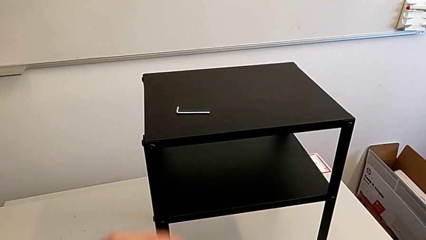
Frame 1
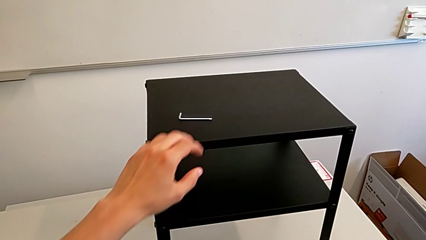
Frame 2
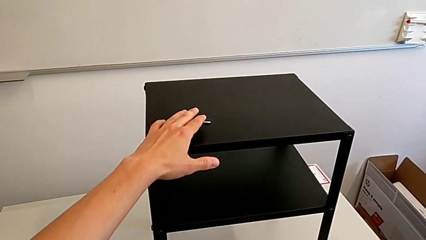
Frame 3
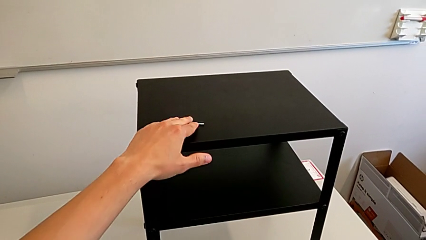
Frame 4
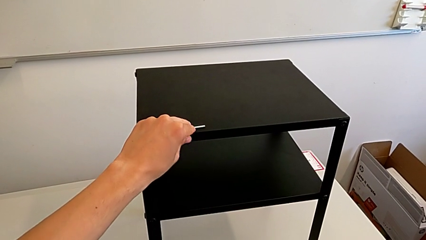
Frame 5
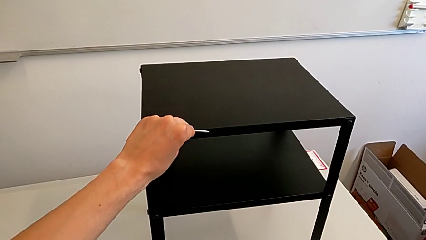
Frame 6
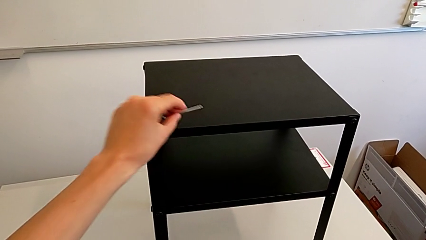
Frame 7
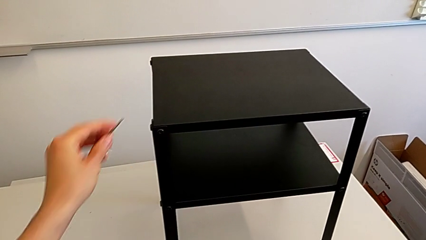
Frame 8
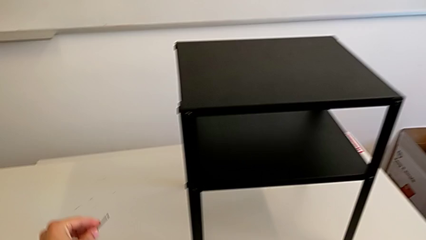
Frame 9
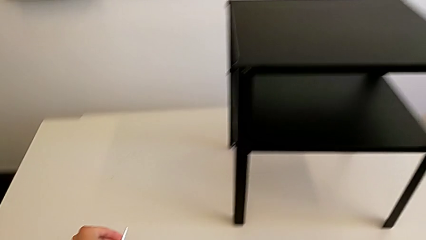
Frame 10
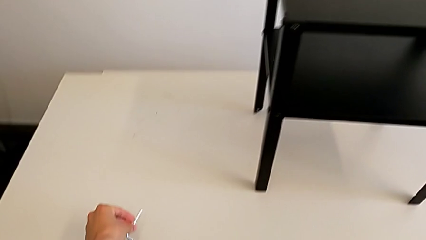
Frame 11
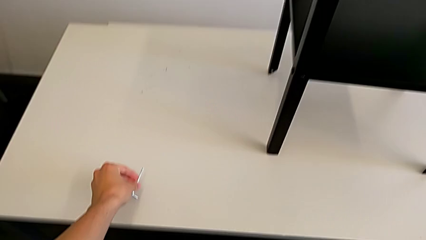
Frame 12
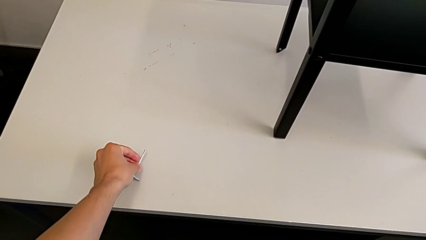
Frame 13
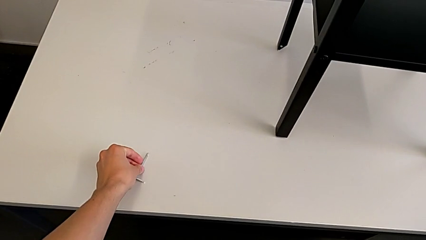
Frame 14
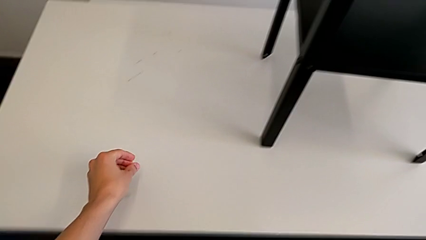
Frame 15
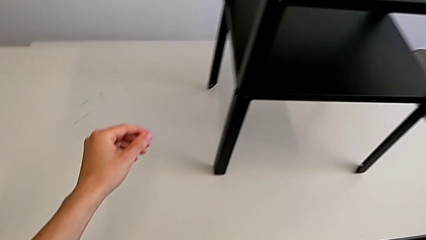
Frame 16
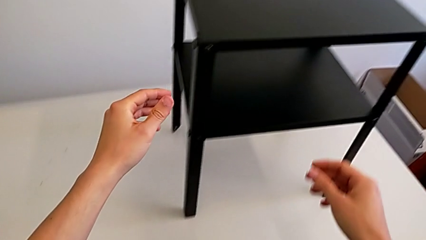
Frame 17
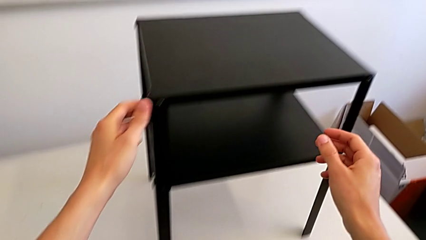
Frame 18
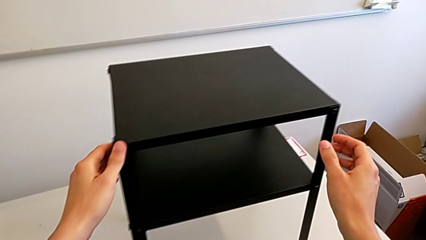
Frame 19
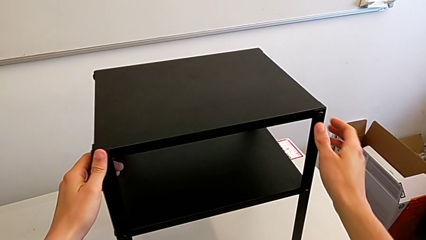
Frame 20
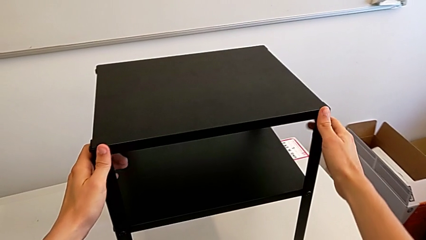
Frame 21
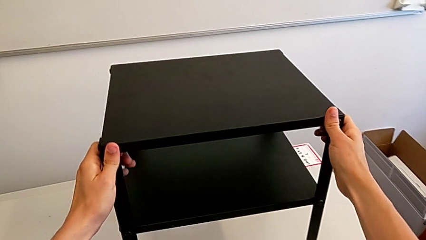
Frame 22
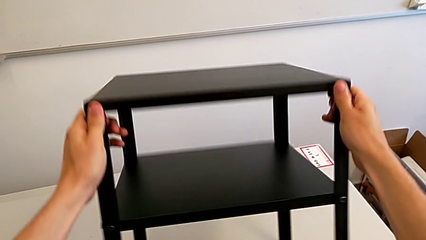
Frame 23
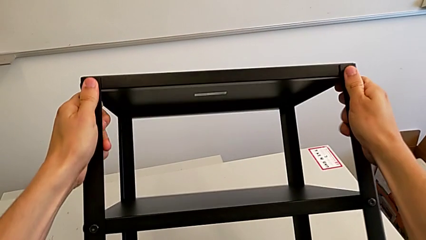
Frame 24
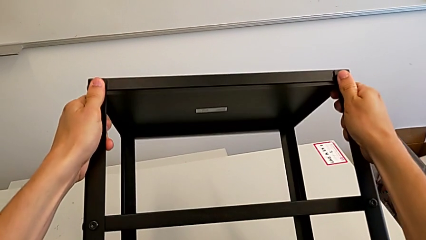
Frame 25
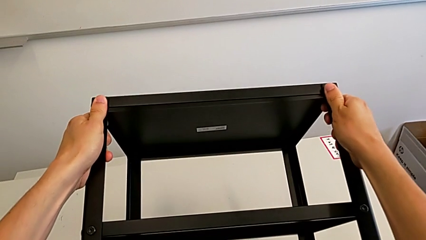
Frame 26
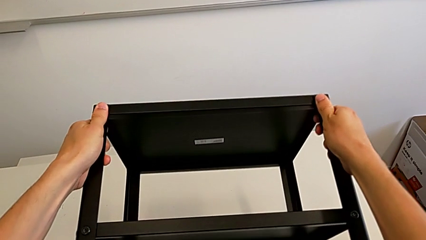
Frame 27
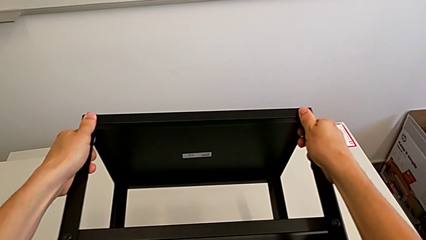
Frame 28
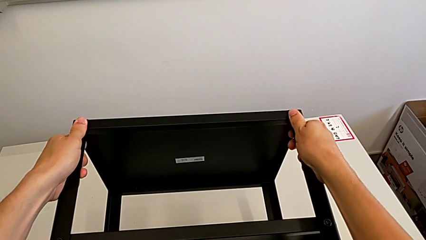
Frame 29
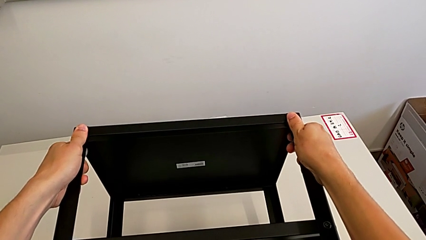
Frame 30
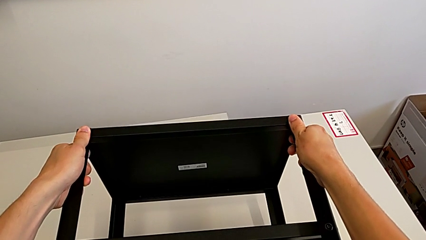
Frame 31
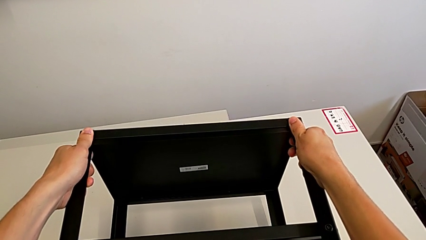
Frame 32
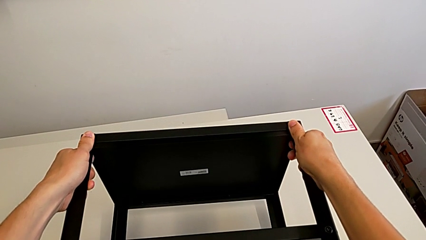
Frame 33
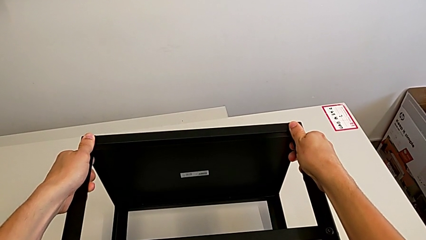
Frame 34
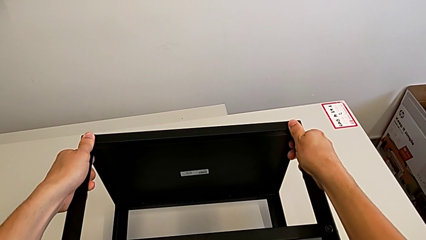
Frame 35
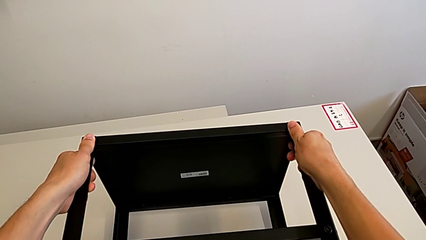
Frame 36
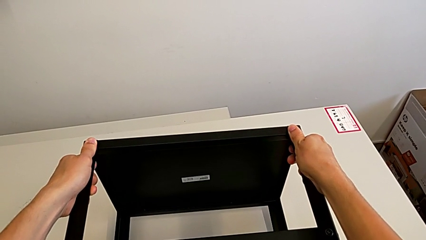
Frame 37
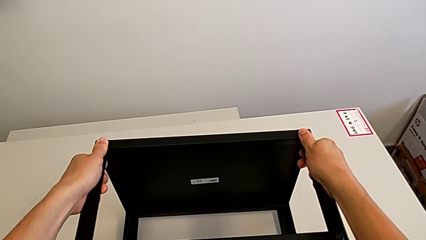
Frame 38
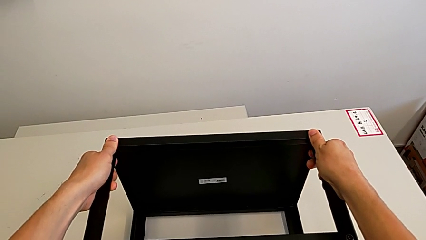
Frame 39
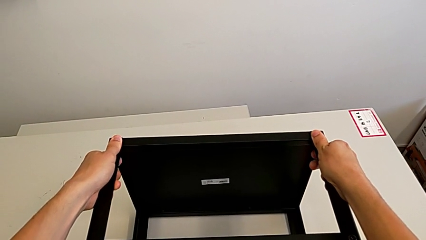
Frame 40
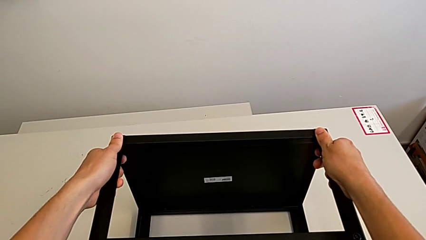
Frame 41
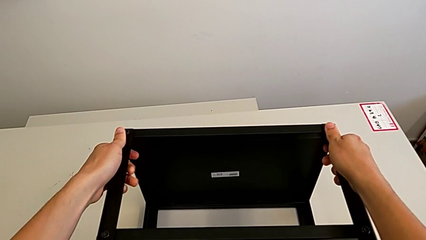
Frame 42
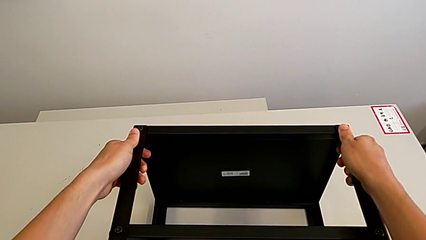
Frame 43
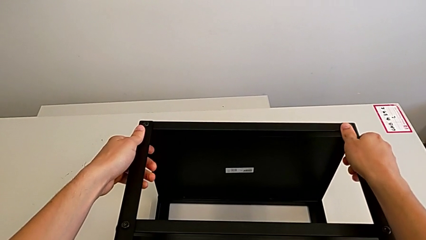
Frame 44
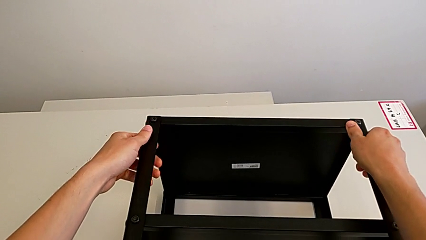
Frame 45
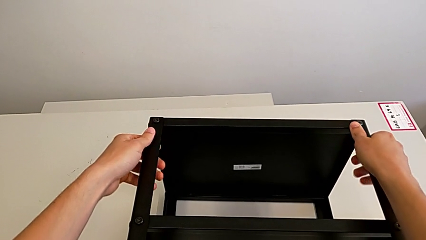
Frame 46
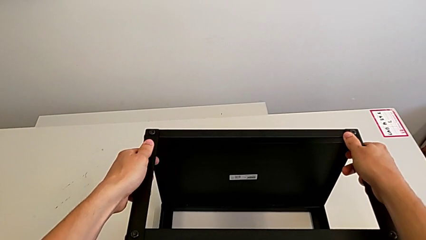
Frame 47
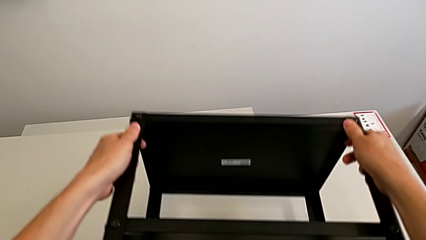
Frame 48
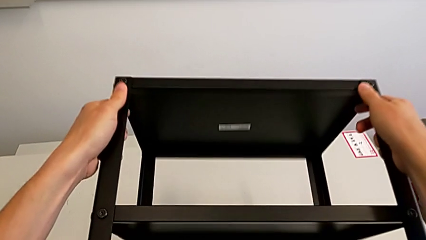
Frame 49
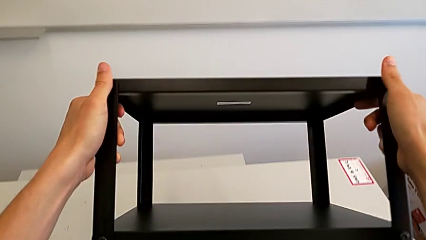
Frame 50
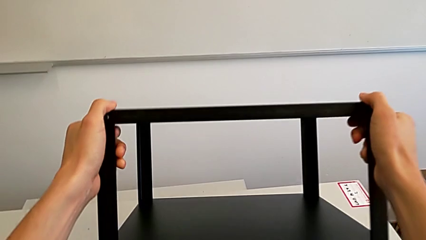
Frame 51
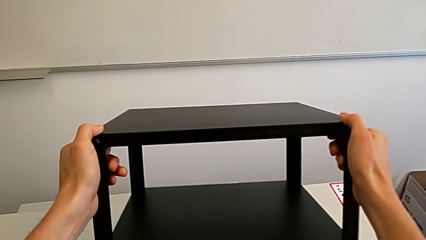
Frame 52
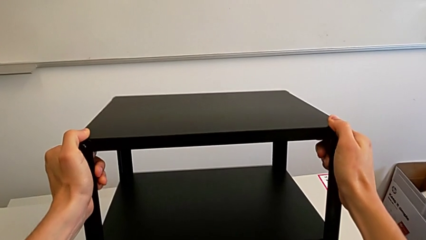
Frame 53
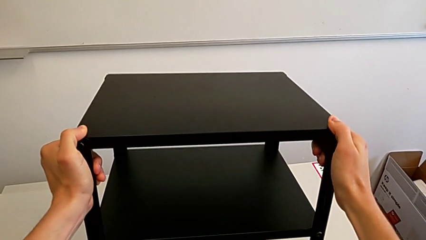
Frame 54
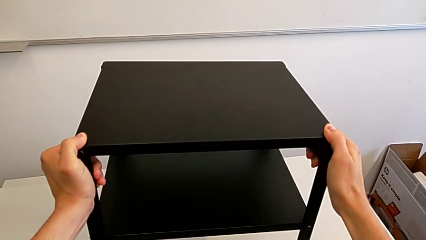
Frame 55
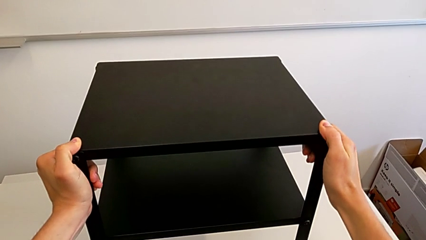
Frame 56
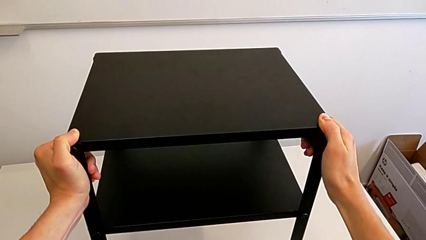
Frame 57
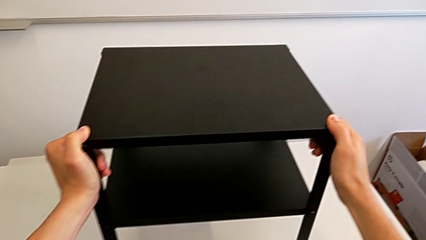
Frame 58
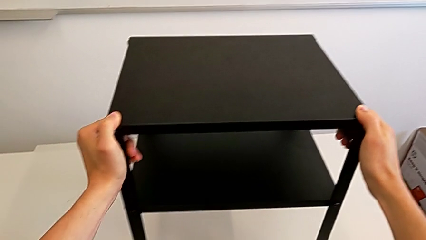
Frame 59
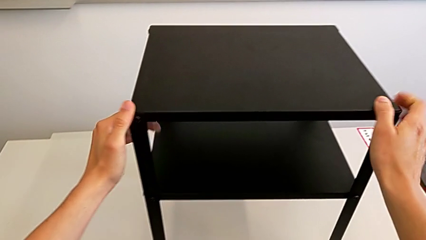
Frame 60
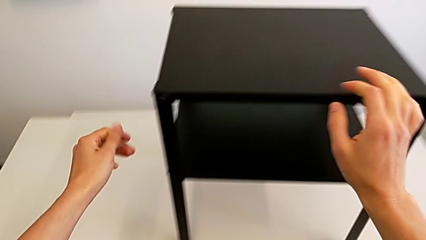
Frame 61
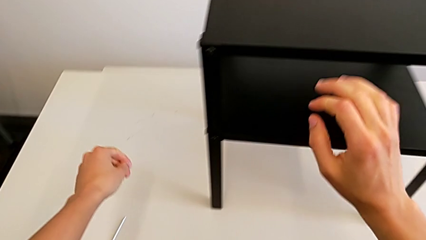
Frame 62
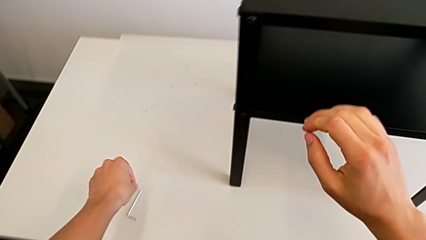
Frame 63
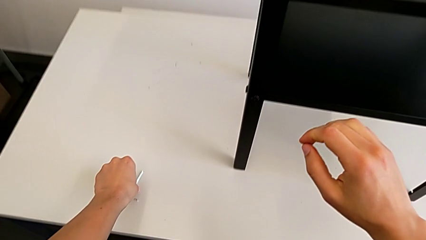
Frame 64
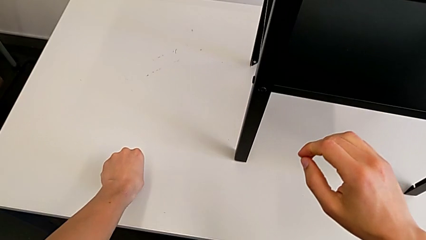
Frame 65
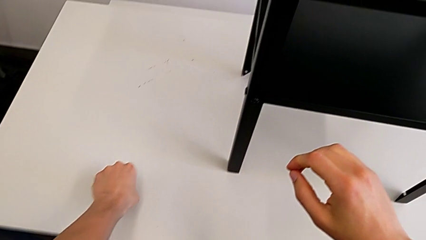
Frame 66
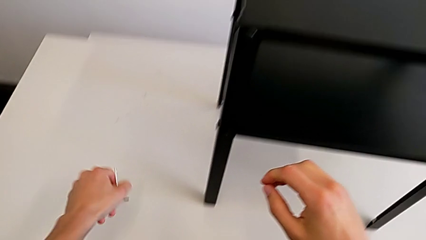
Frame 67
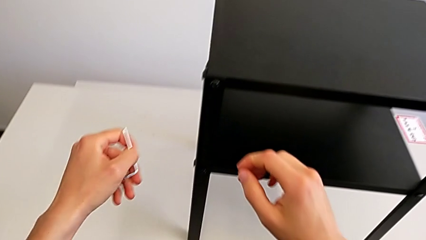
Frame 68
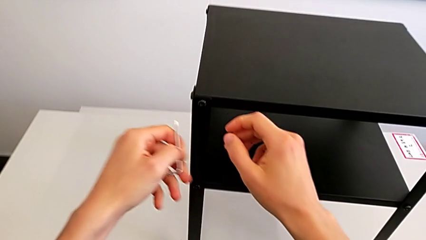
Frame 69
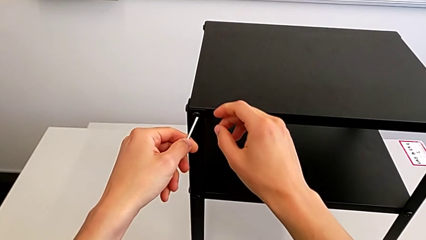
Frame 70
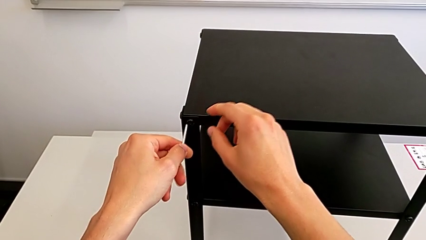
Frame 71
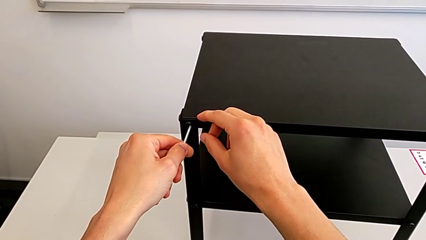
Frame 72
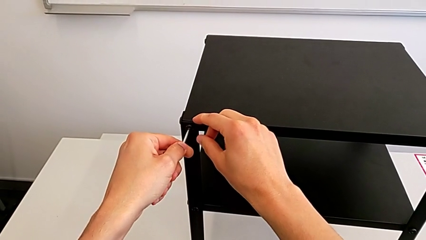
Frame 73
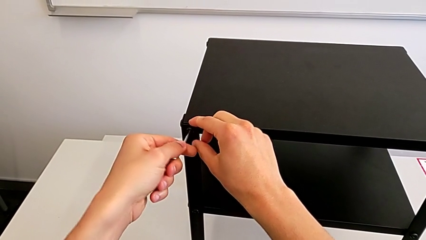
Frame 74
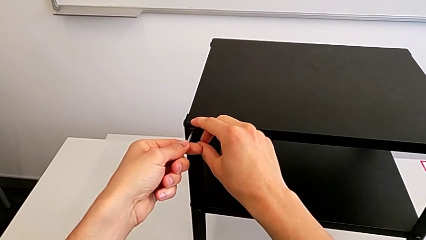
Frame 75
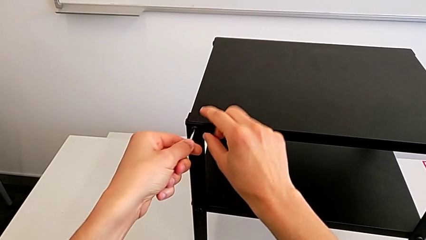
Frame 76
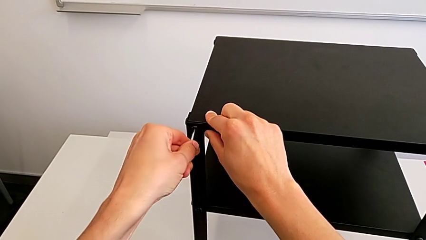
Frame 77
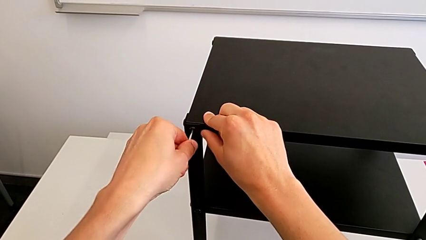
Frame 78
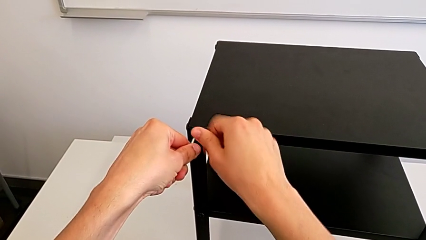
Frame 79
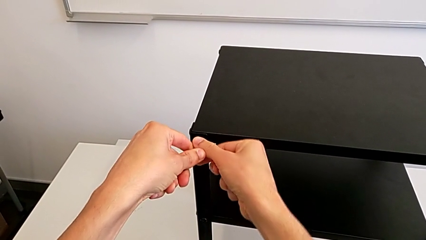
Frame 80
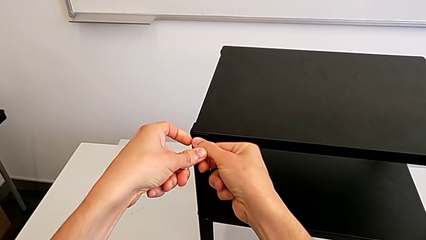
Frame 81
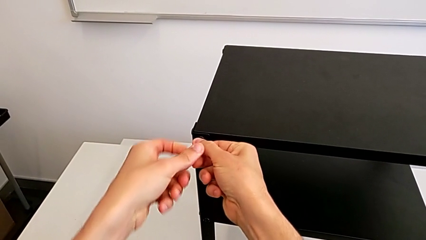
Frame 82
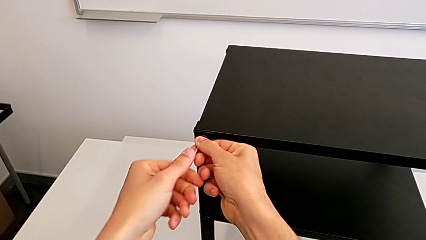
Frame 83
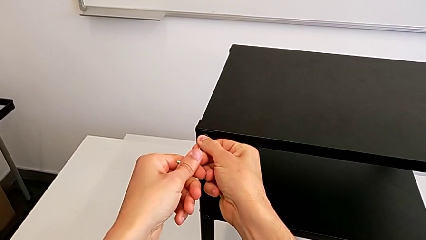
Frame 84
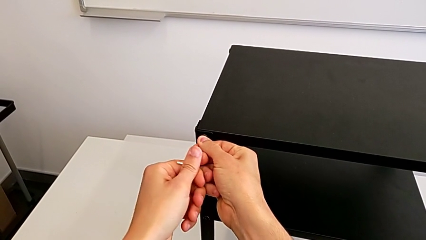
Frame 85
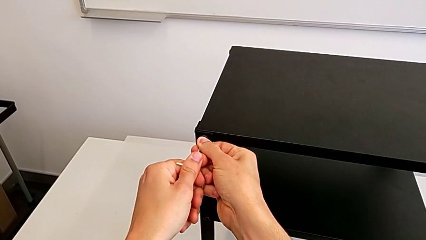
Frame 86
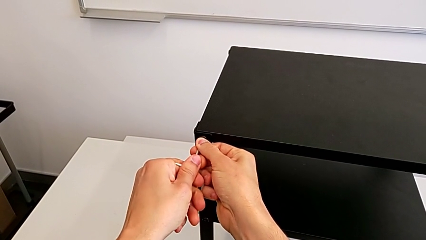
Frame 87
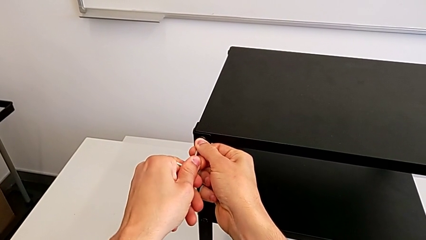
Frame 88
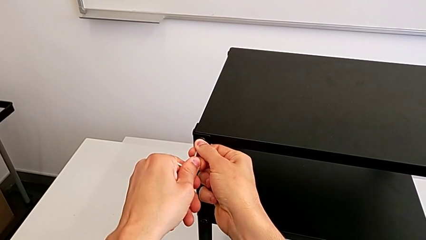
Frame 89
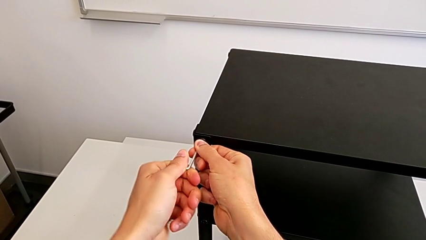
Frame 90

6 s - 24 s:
The camera wearer is unscrewing the top screws from the table. They grab the Allen wrench, place the Allen wrench, rotate the nightstand, place the nightstand, rotate the nightstand, grab the Allen wrench and insert the Allen wrench.
